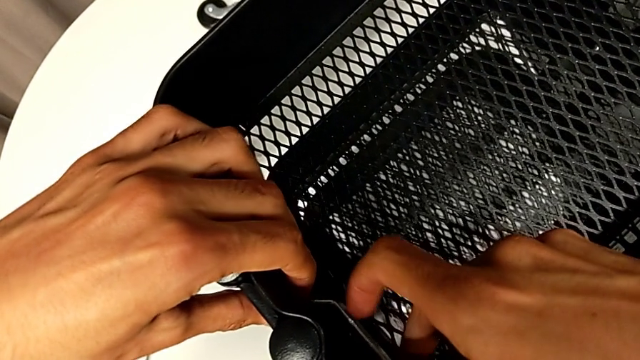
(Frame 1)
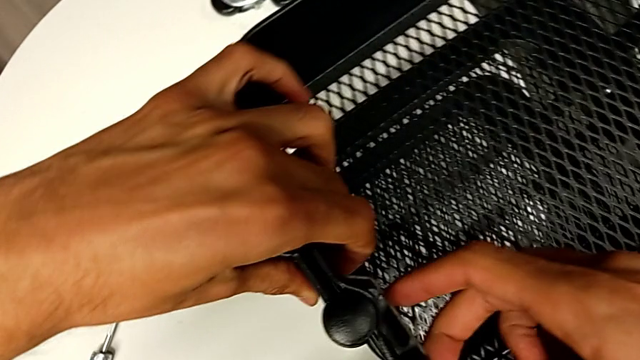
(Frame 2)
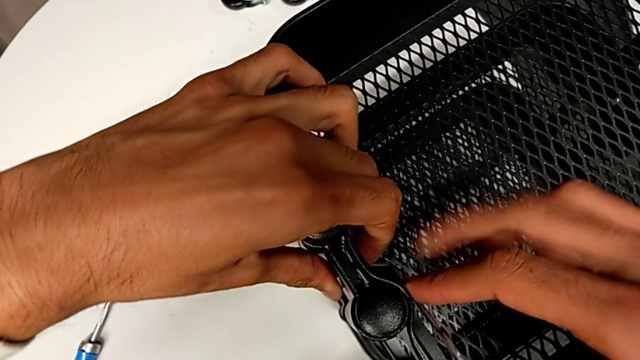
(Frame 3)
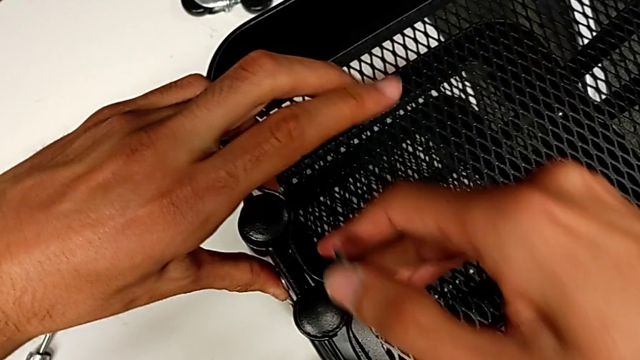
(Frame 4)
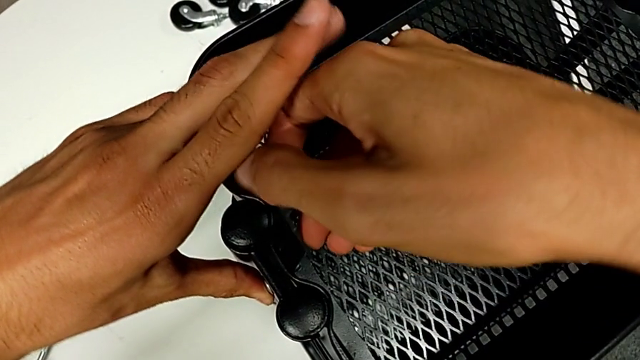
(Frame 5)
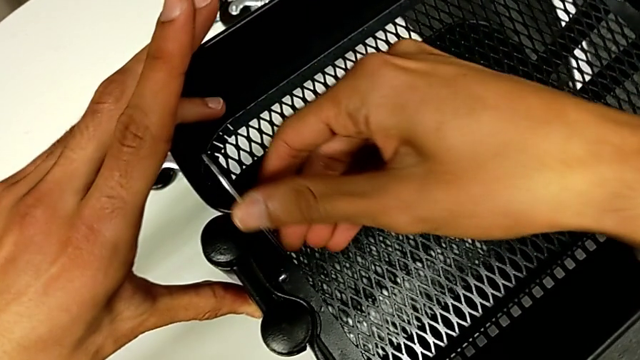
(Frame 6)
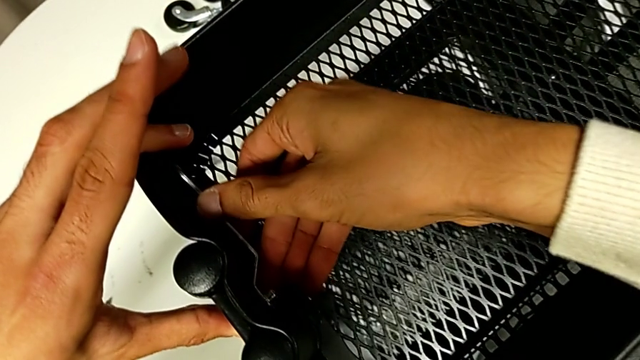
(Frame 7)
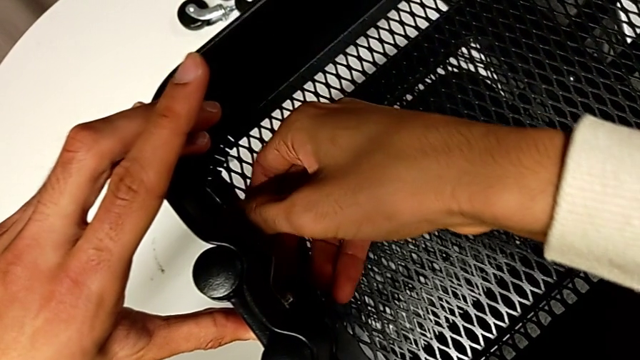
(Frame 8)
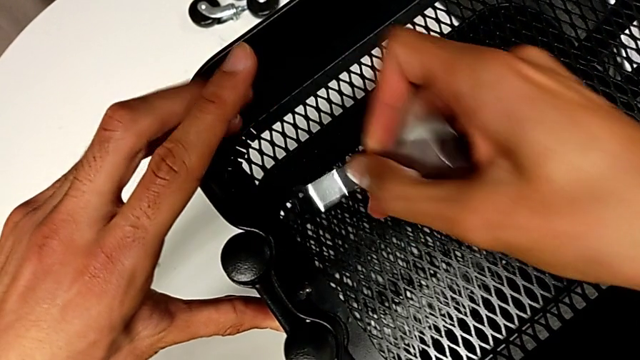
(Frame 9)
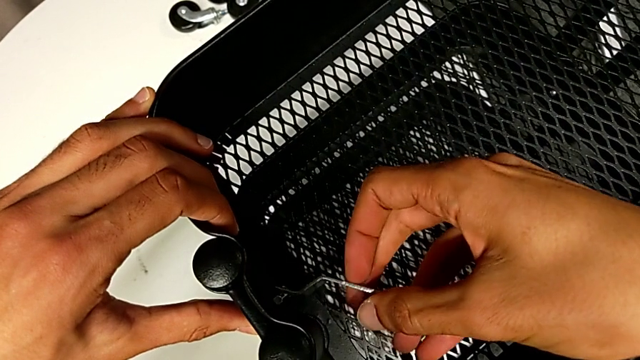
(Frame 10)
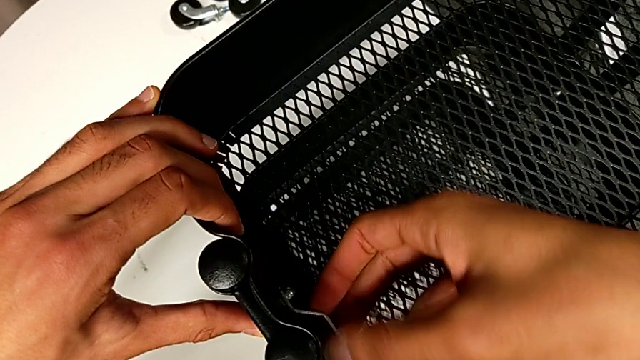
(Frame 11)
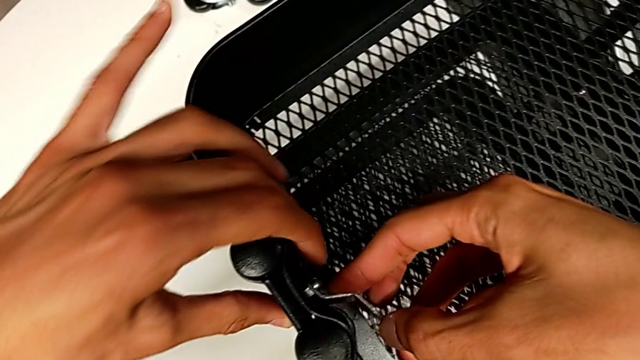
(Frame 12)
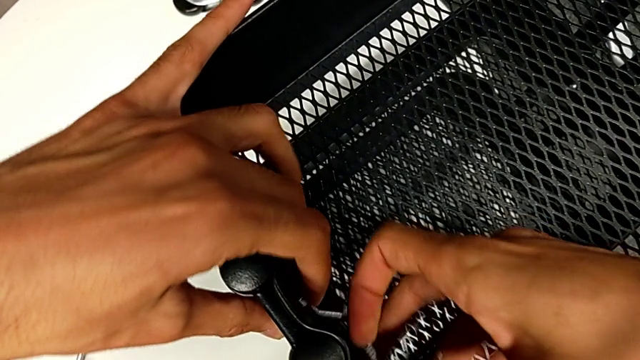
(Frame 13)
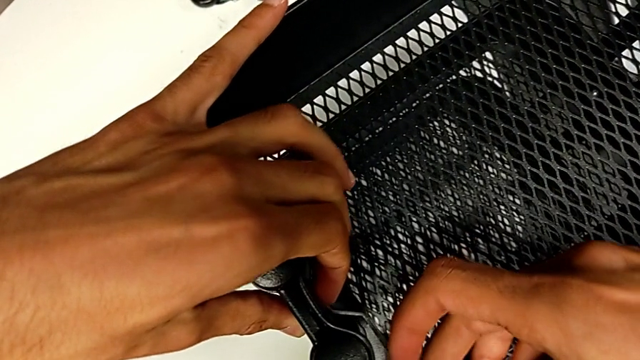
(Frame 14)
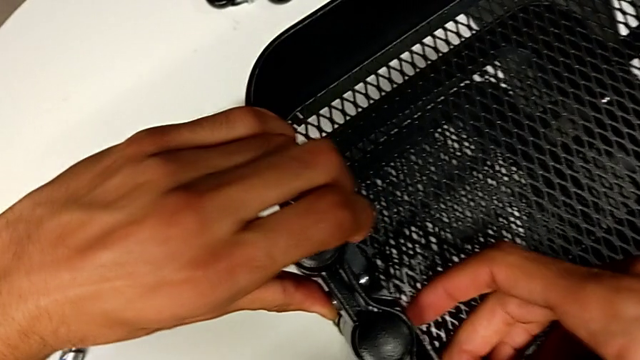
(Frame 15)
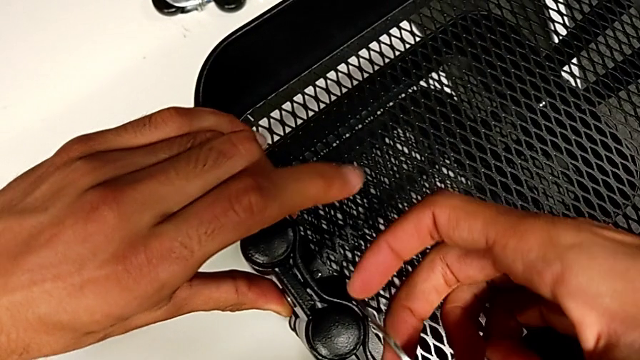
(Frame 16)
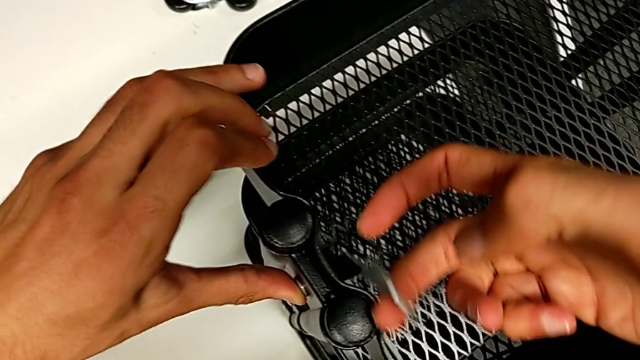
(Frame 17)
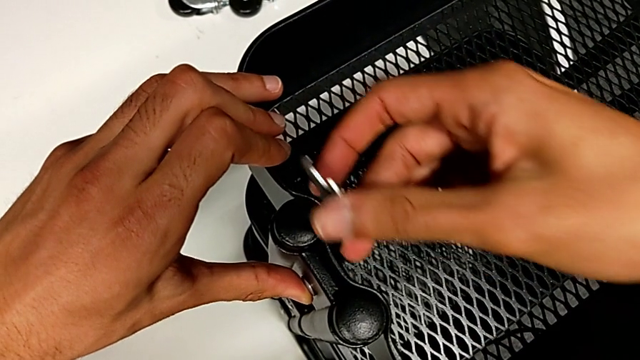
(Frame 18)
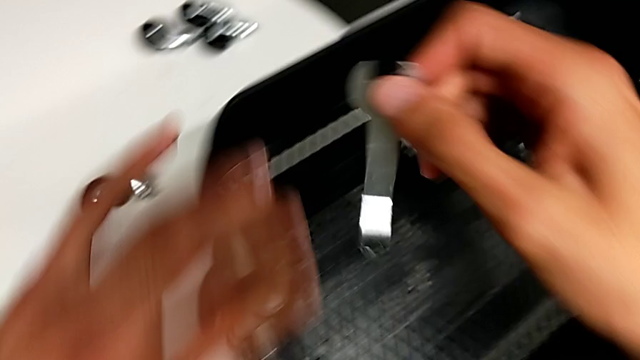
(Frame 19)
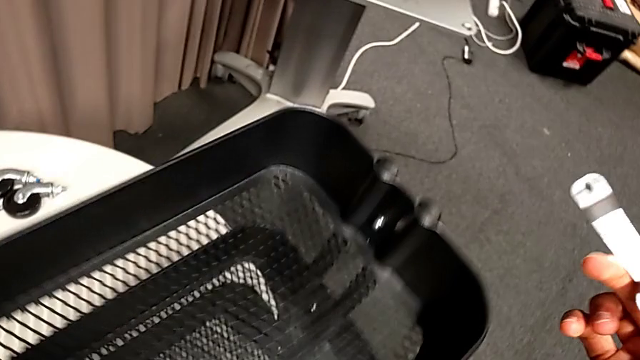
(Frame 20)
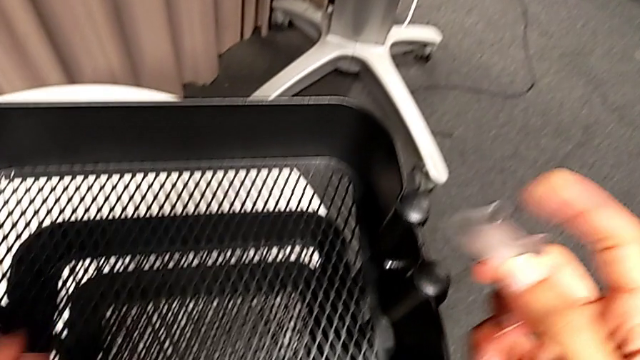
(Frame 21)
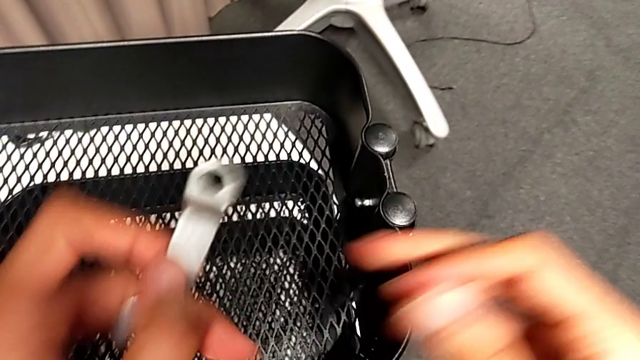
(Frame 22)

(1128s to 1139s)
The camera wearer is tightening all the hexagonal cap nuts. They keep screwing the hexagon cap nut and slide the whole utility cart.

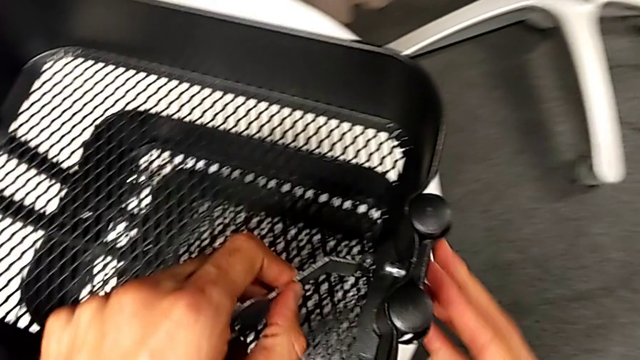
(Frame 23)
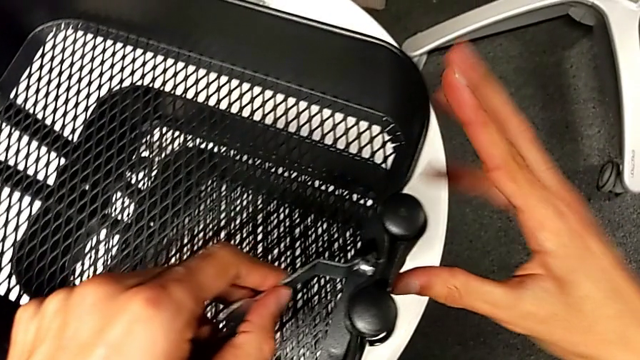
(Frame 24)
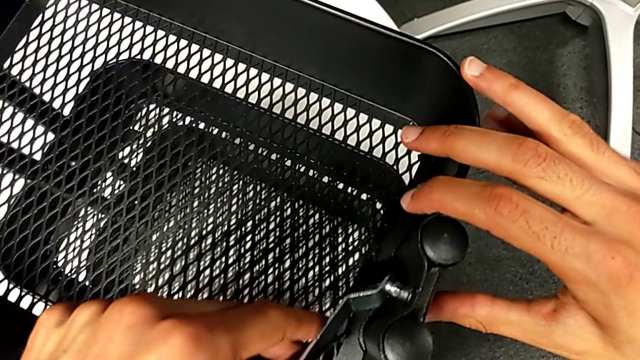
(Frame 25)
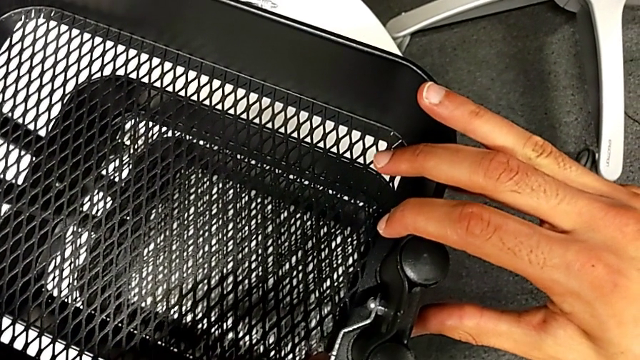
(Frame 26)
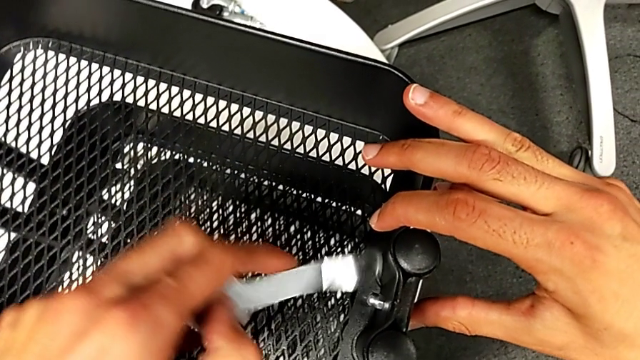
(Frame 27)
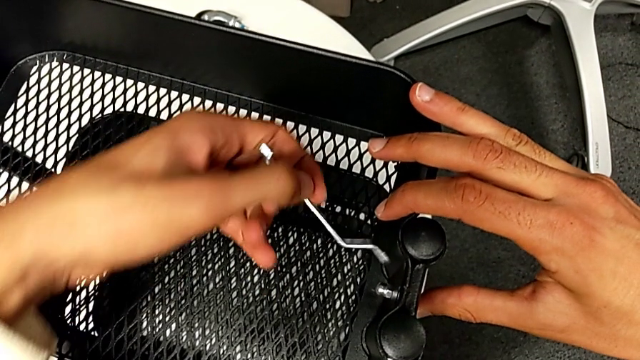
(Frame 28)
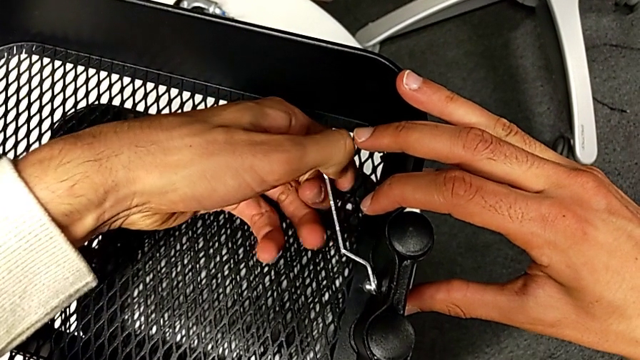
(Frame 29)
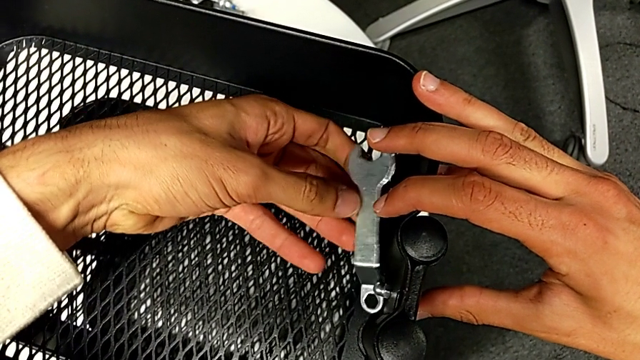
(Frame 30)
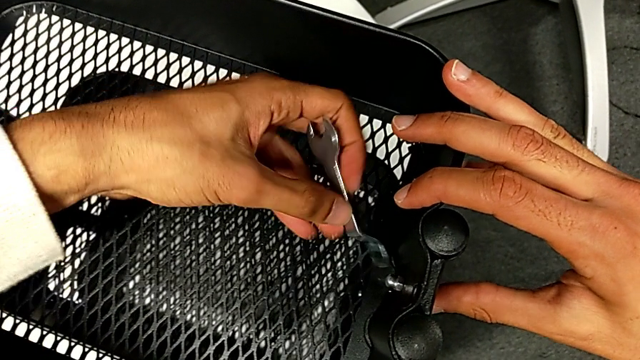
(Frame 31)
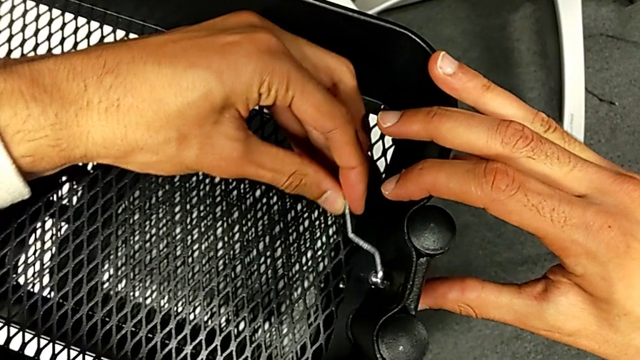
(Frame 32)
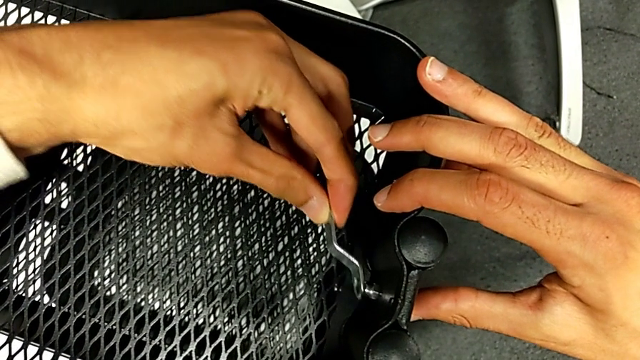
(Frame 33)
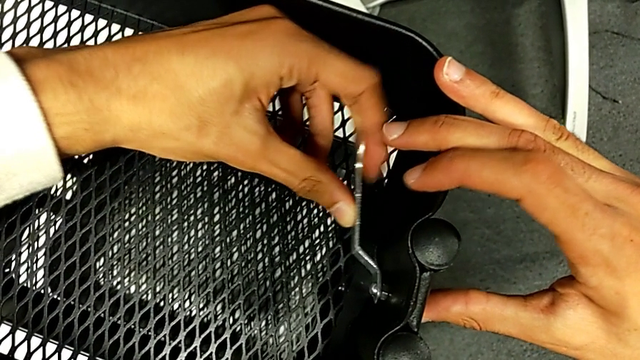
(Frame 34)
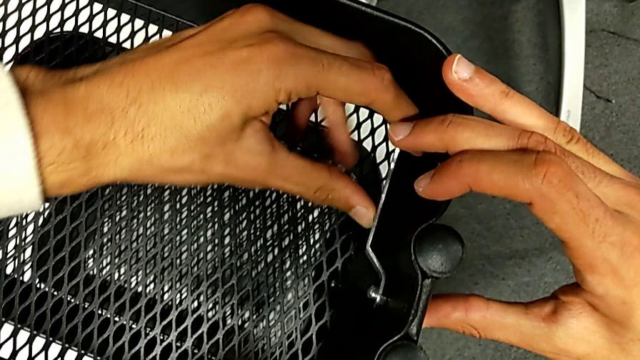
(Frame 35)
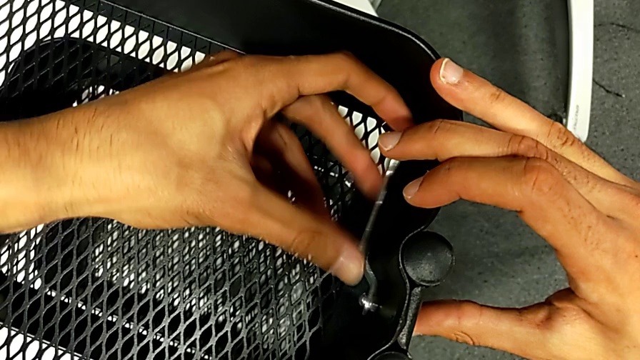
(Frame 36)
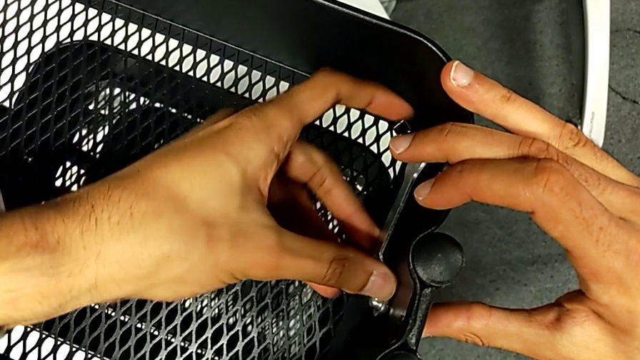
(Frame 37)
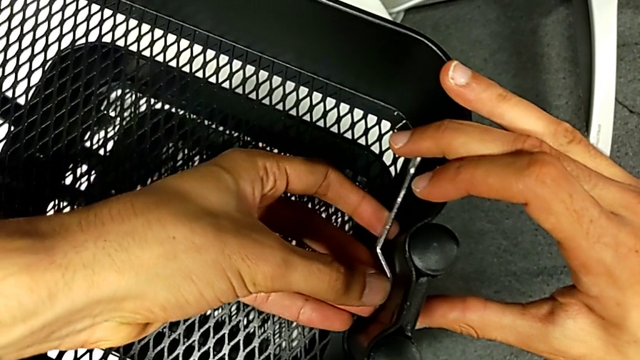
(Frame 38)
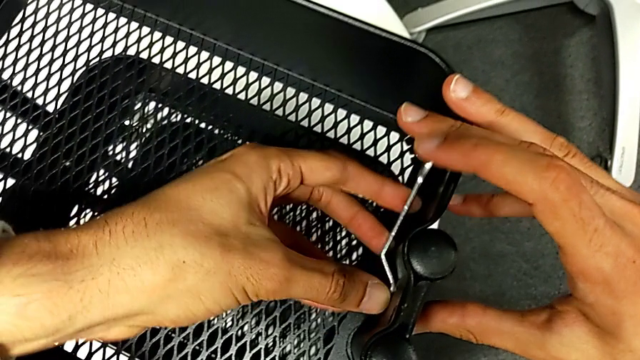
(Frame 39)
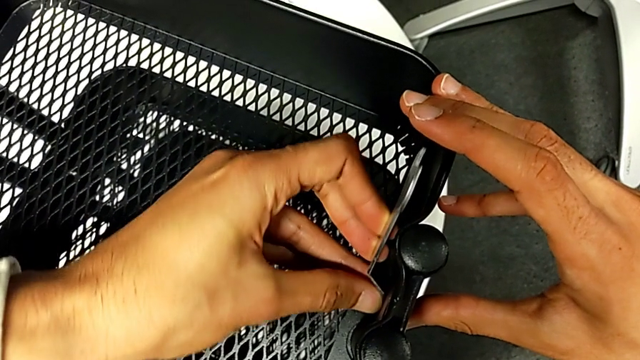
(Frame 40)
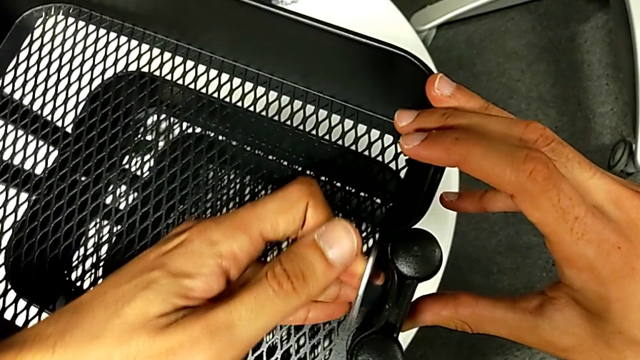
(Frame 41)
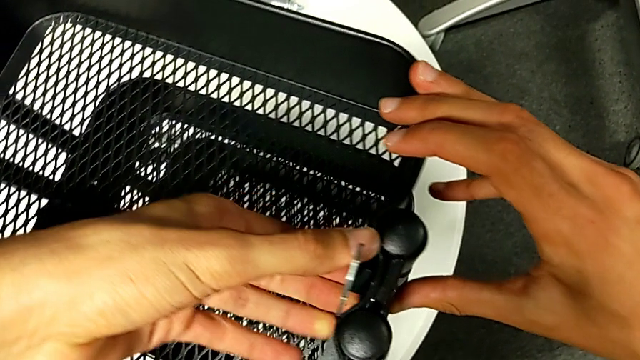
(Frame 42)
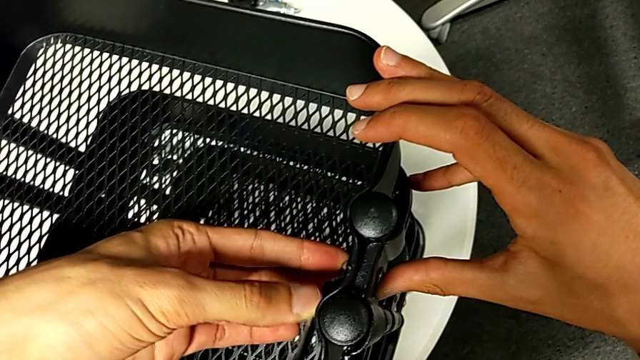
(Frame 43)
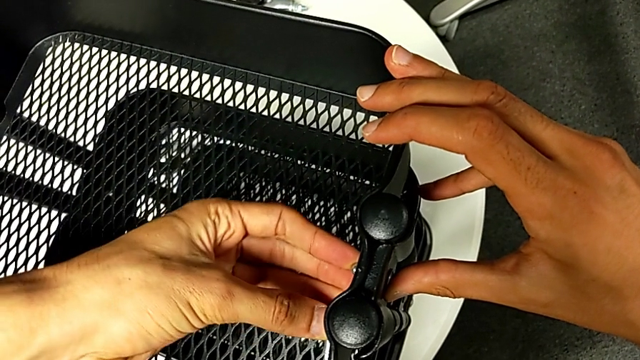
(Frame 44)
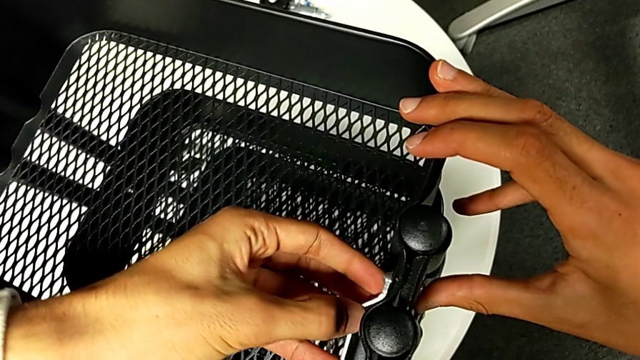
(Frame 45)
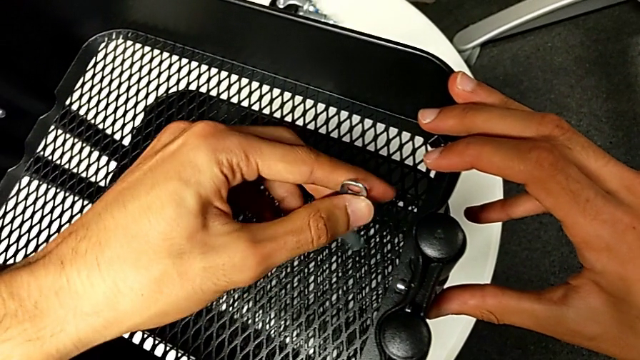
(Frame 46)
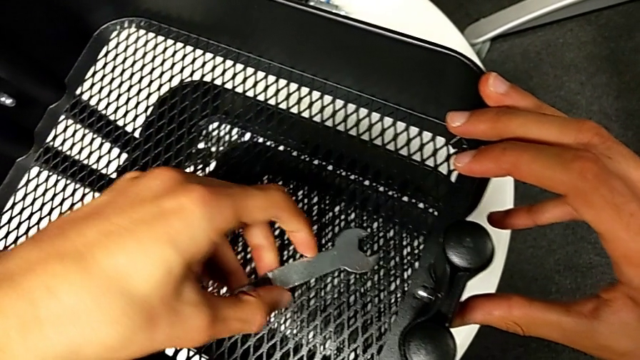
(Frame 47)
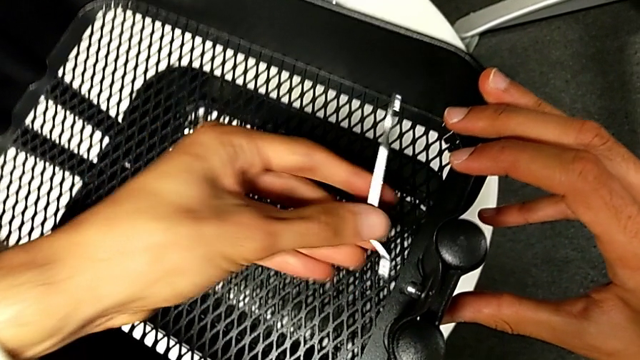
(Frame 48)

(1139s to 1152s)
The camera wearer is tightening all the hexagonal cap nuts. They insert the spanner wrench, flip it, insert it, screw the hexagon cap nut, flip the spanner wrench and insert it.
